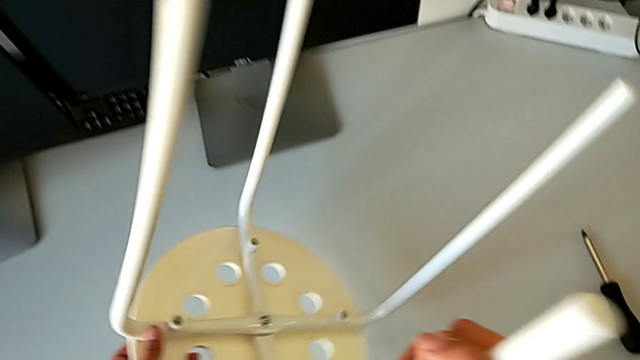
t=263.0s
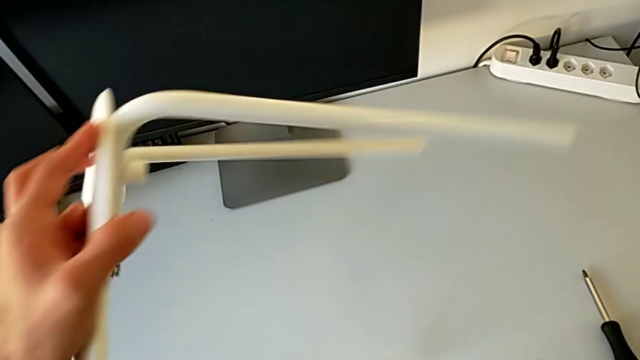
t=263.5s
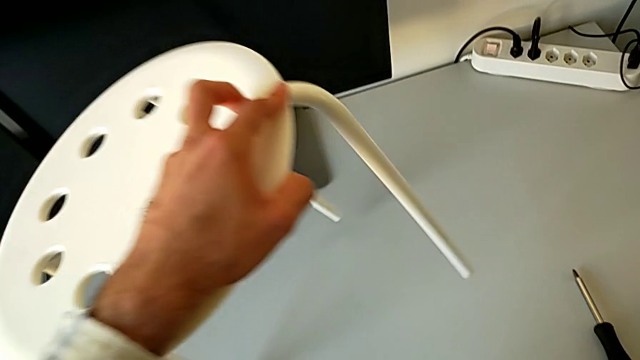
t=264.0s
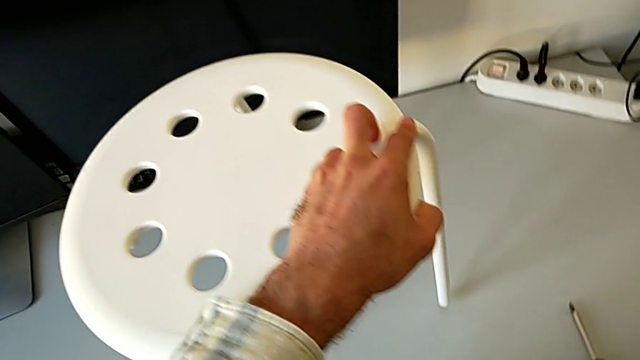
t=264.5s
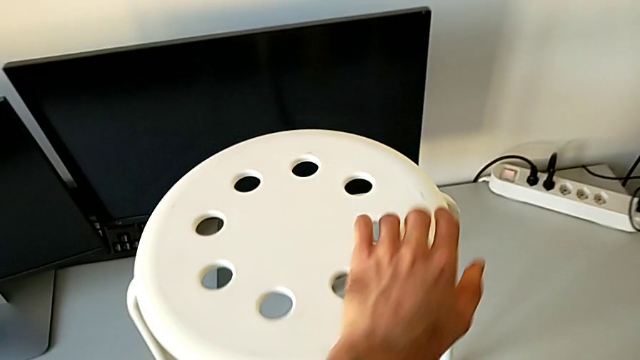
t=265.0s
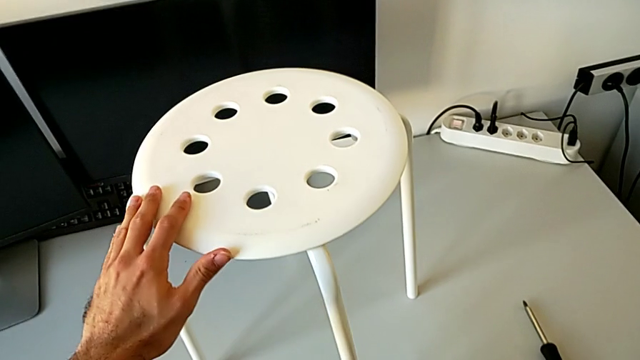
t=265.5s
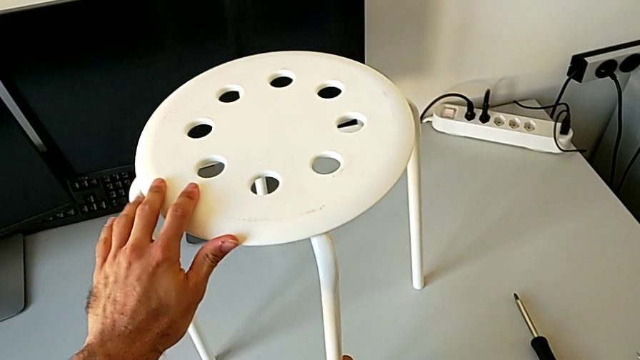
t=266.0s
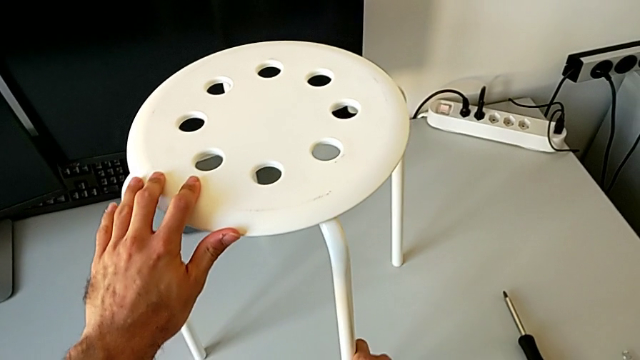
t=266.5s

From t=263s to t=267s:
The camera wearer is assembling the seat with the legs. They rotate the stool and inspect it.
